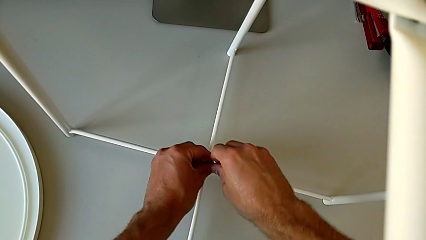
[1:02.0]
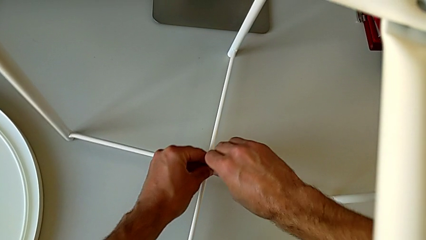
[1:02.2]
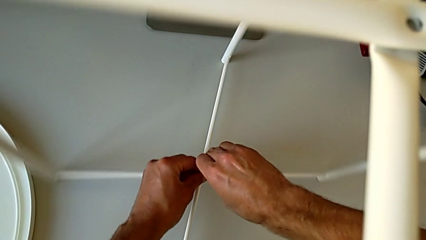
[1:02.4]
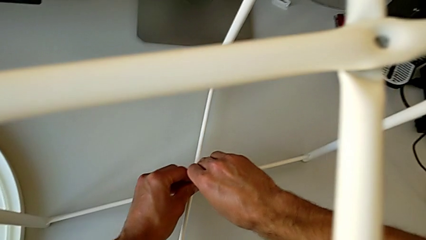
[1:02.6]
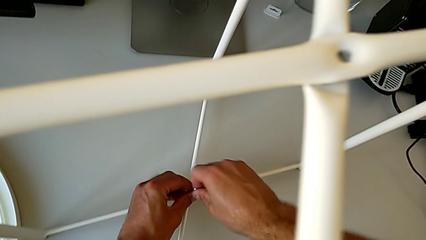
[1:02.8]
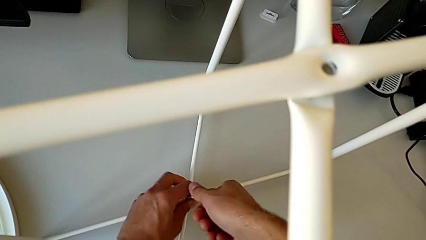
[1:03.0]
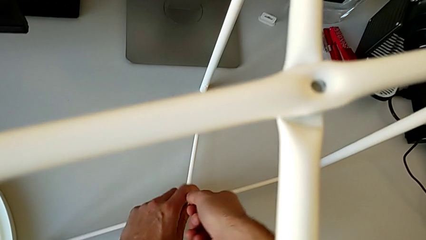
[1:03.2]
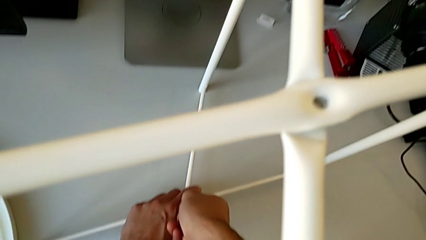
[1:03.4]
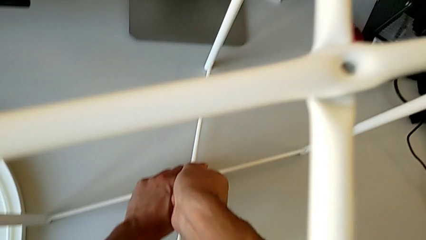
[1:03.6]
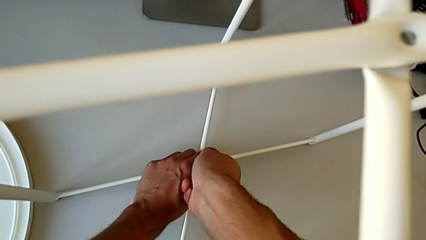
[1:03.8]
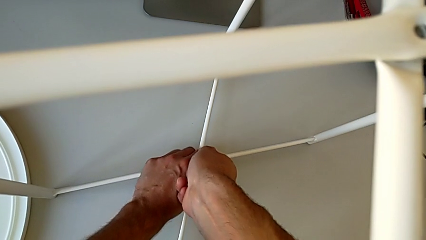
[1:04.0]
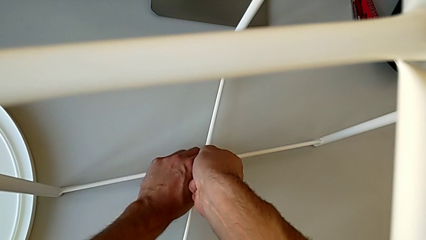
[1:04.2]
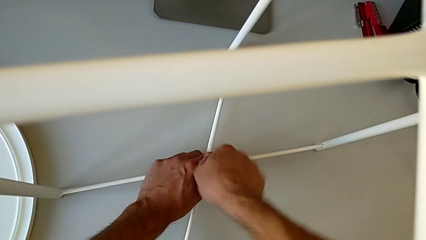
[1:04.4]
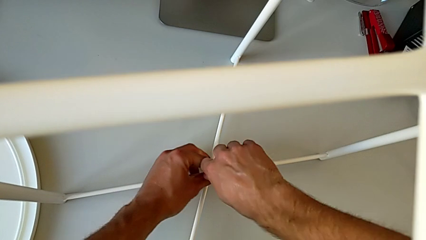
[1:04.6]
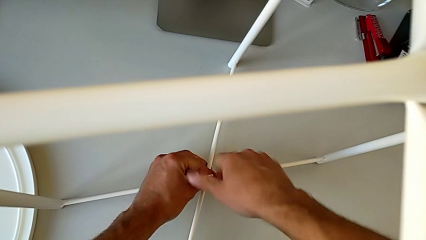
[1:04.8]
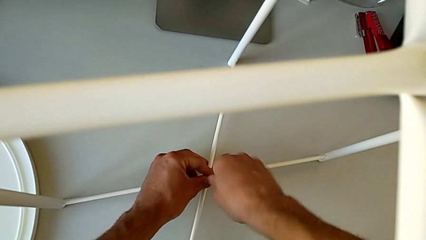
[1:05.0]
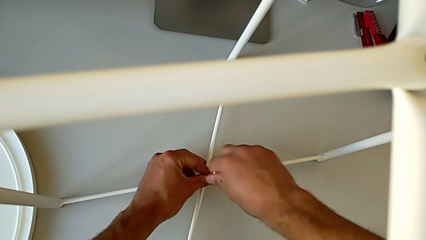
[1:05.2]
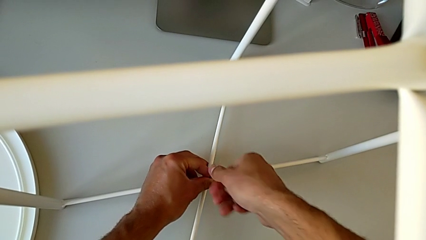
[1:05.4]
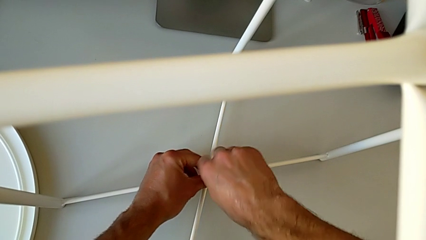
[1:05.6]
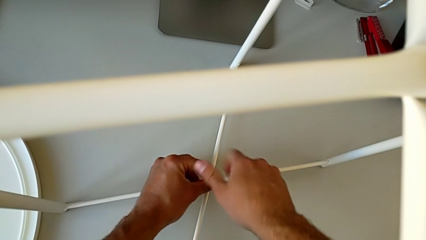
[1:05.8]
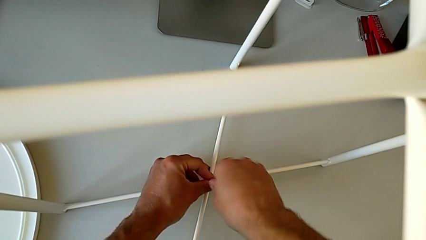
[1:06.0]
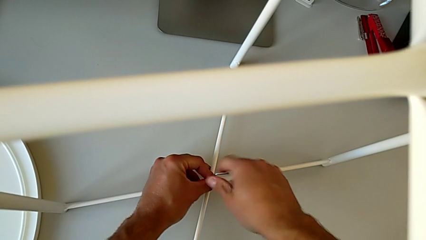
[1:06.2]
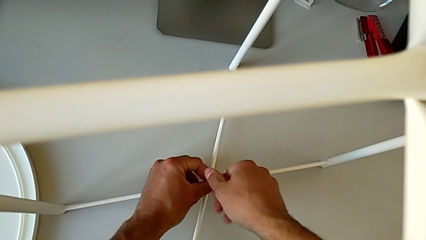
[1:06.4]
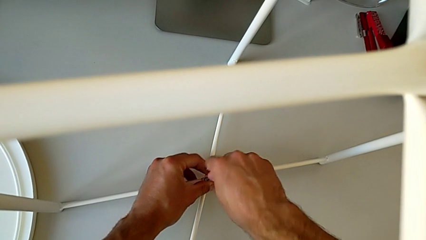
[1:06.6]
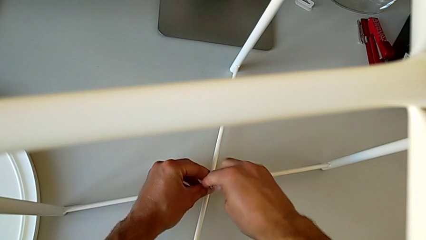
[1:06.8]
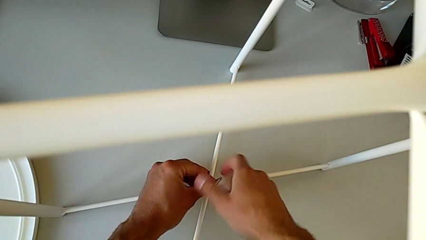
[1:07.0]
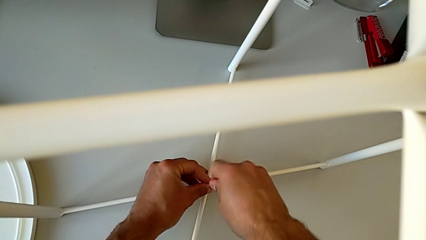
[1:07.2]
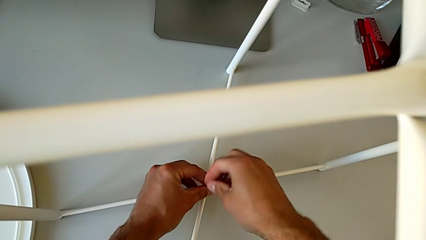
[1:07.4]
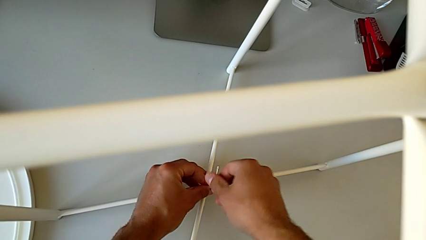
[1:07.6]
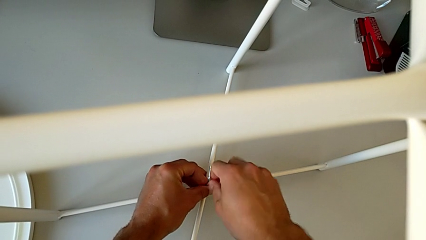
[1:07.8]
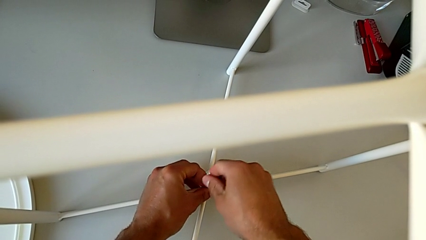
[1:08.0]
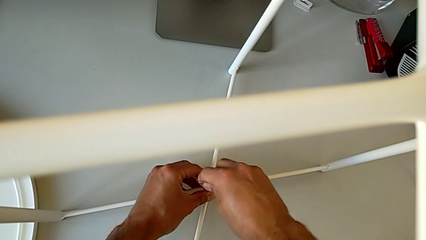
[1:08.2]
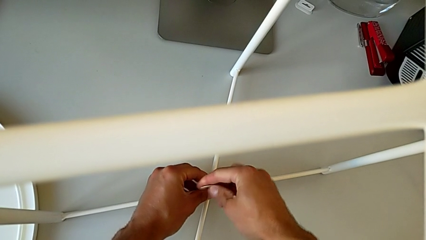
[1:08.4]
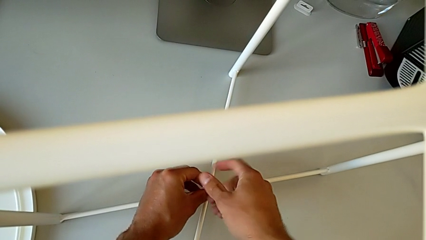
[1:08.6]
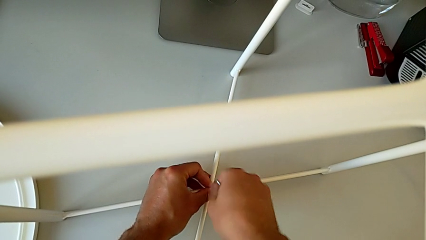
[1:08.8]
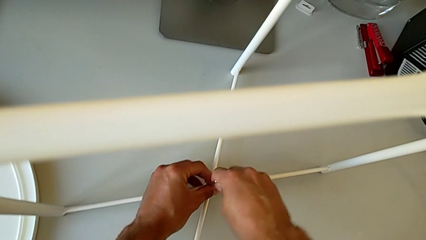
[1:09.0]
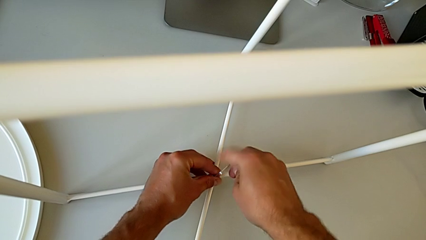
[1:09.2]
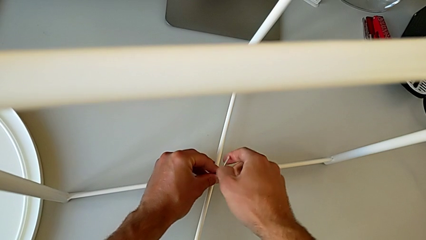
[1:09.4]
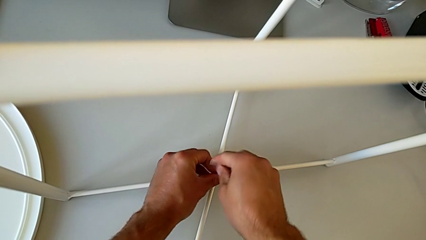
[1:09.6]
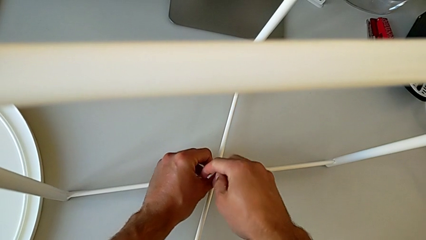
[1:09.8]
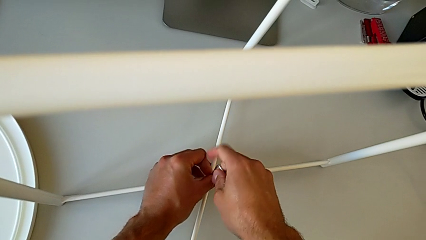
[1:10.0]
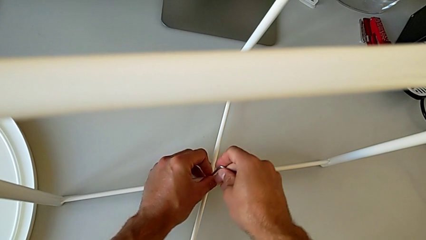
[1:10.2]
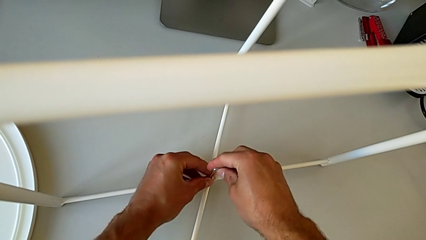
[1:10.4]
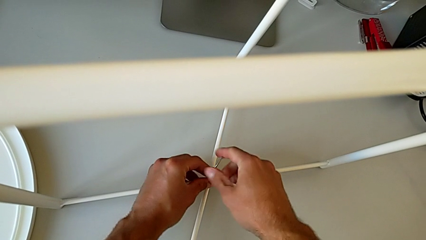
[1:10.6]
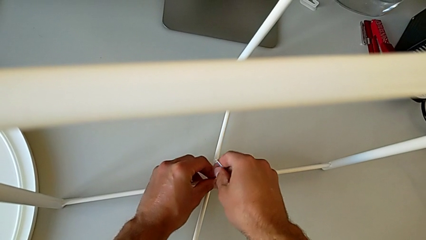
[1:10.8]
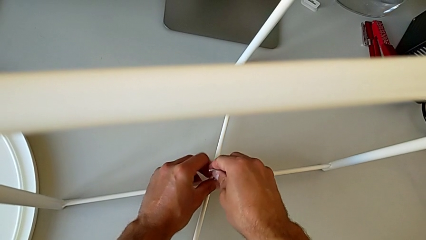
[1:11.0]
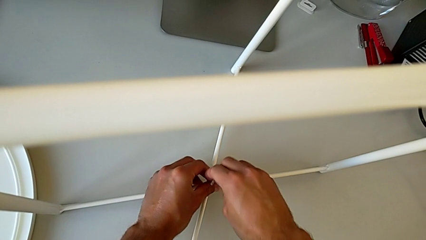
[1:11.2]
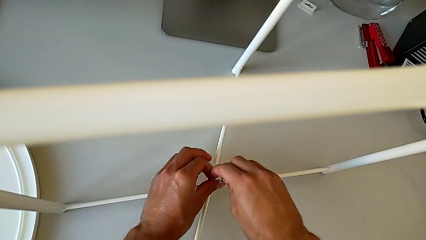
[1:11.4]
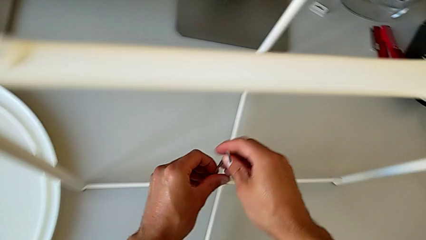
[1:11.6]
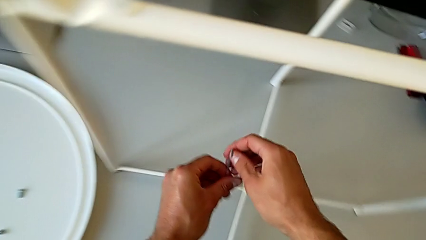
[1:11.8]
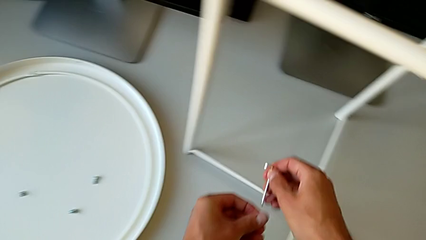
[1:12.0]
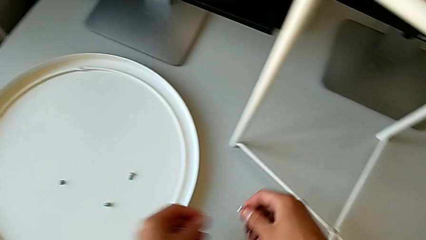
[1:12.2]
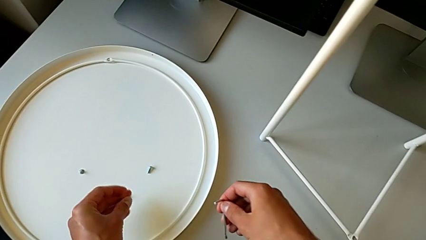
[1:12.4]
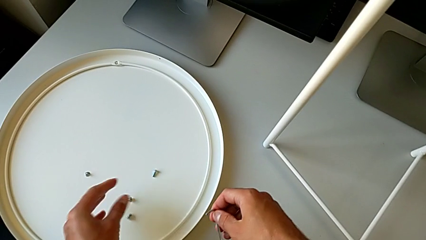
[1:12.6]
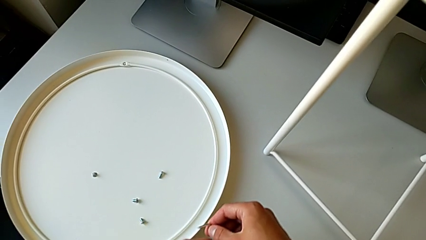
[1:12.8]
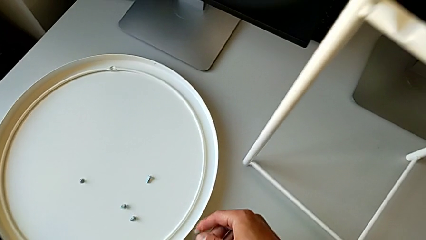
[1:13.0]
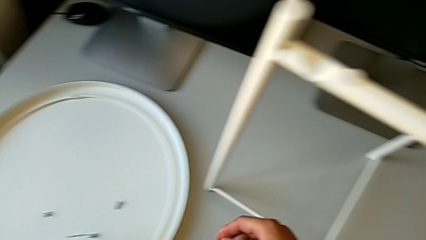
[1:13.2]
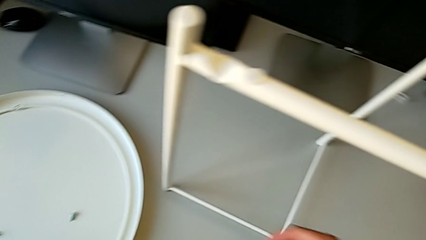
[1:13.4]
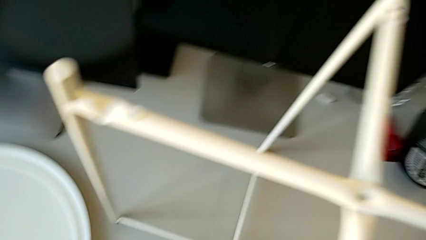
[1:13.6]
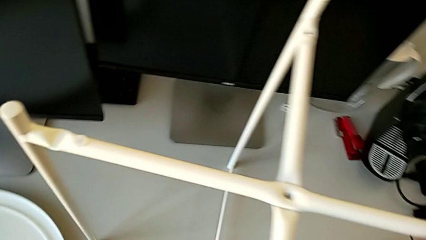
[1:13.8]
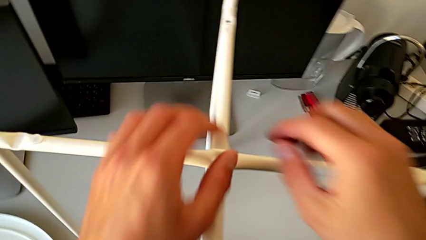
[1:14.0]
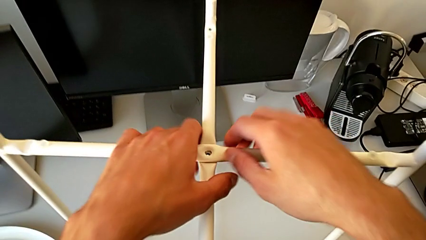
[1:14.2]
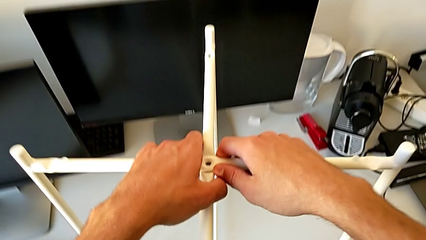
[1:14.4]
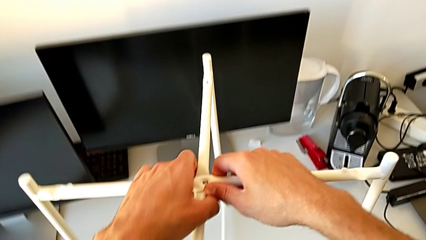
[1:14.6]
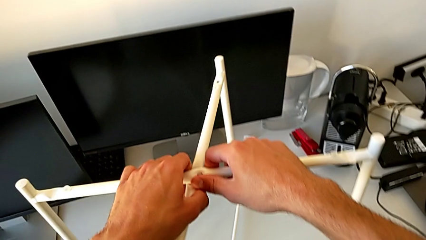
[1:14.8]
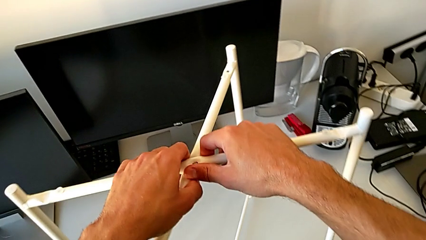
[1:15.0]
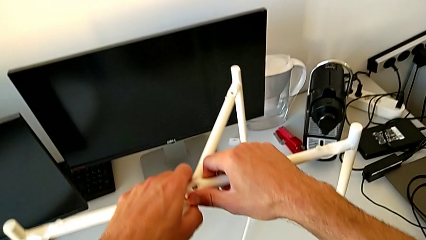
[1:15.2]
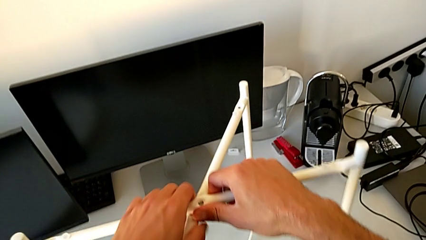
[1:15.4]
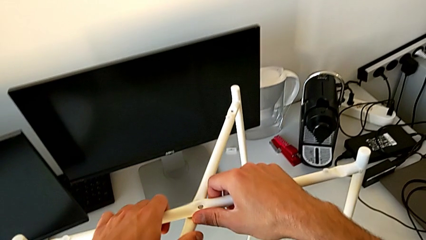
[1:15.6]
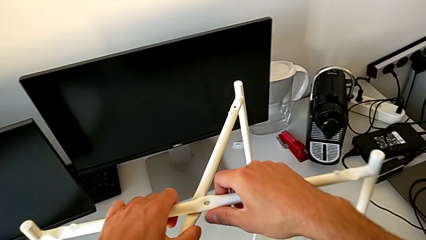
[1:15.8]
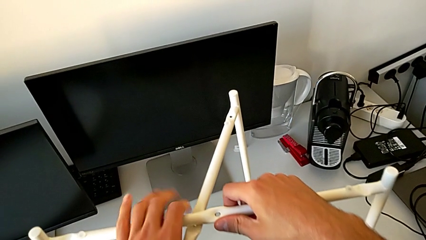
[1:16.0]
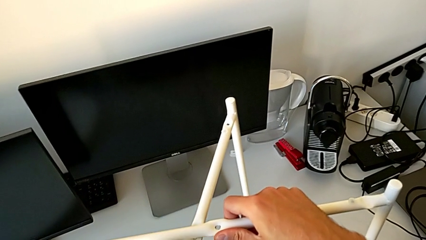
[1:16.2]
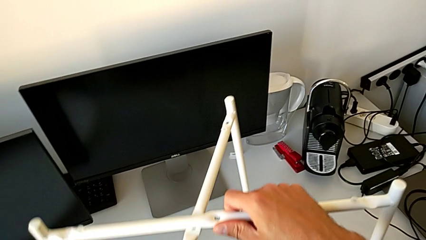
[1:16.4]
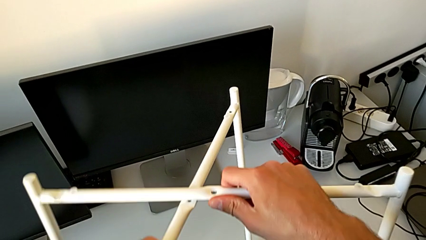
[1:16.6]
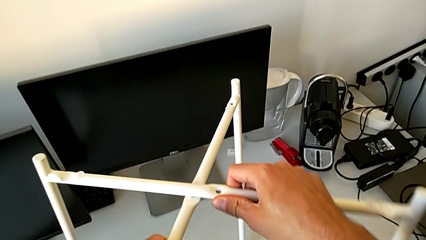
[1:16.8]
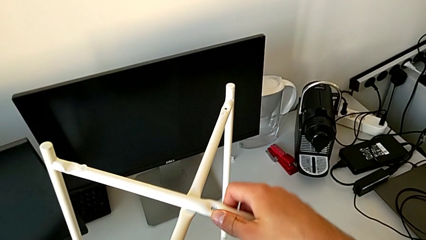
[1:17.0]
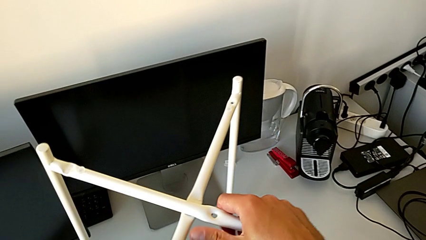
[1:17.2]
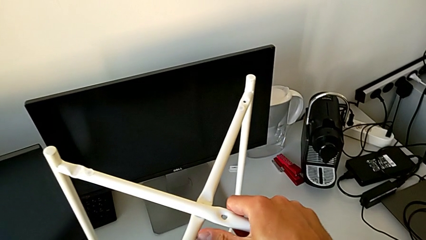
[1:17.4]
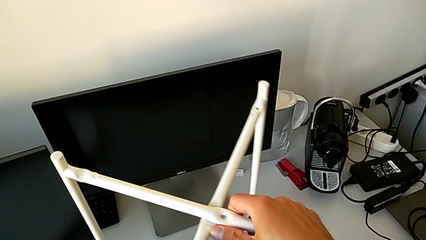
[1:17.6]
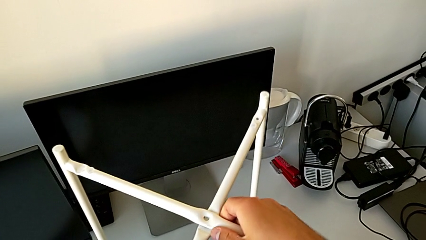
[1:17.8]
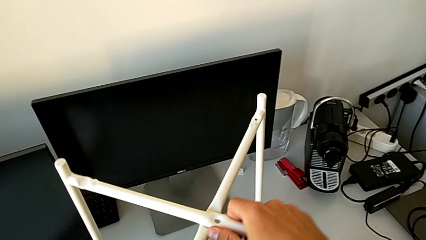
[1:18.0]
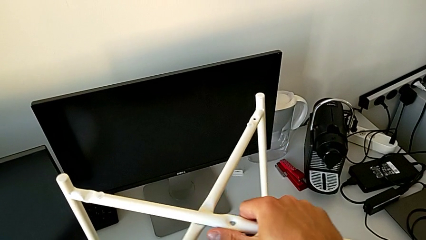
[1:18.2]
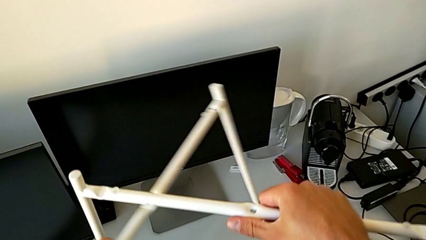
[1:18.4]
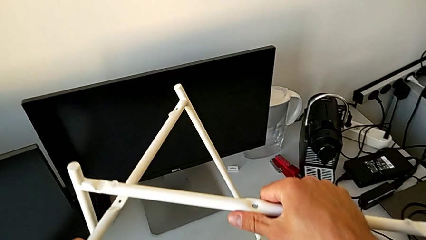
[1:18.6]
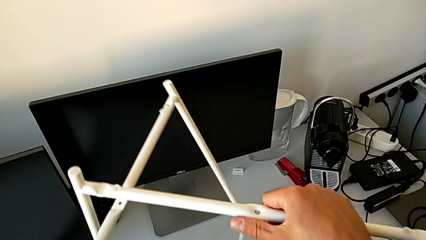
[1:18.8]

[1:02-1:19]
The camera wearer is disassembling the legs. They unscrew the hex socket head, disassemble it, withdraw the Allen wrench, place the hex socket head, place the Allen wrench, grab the leg and disassemble it.
